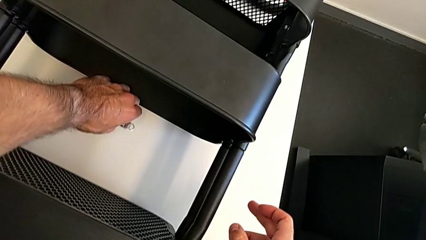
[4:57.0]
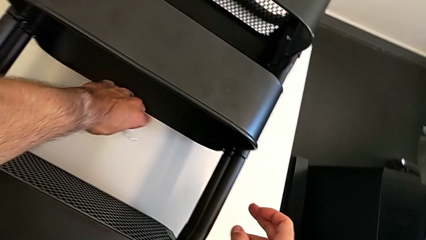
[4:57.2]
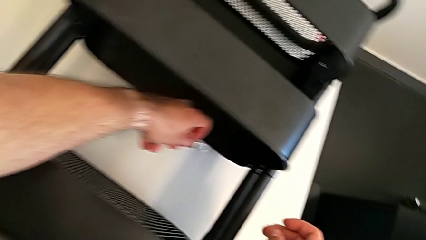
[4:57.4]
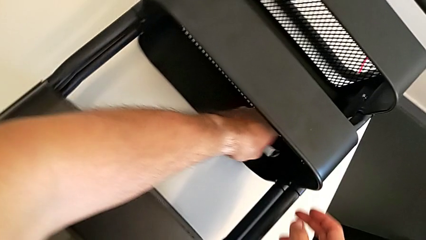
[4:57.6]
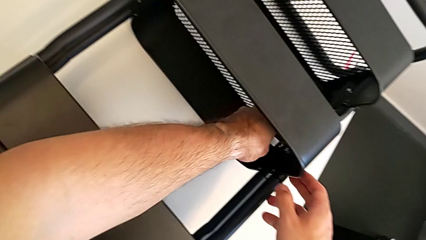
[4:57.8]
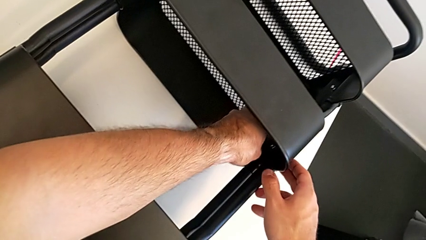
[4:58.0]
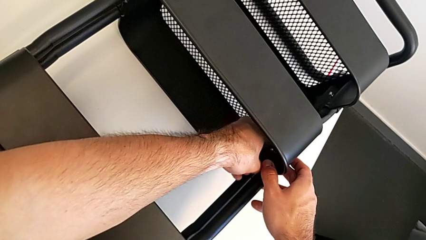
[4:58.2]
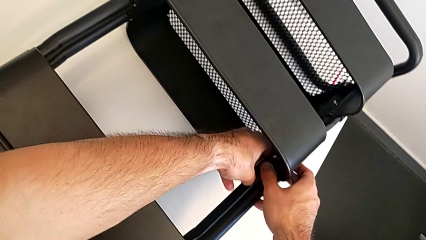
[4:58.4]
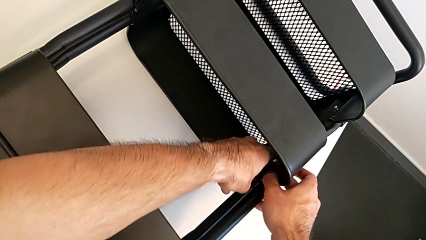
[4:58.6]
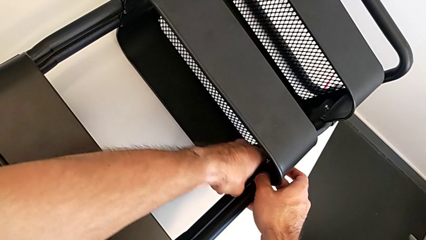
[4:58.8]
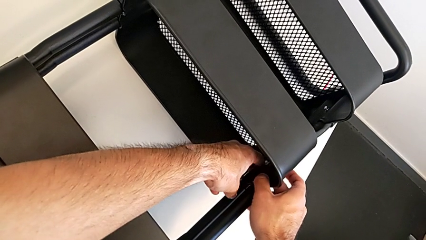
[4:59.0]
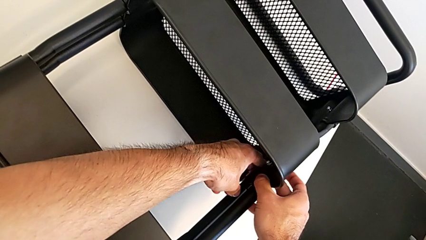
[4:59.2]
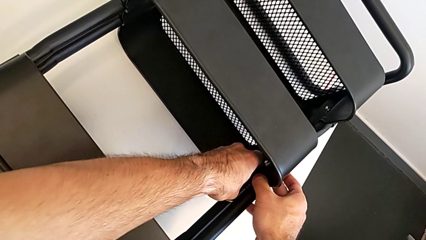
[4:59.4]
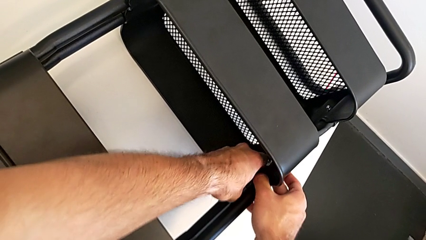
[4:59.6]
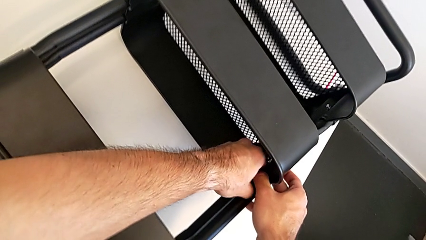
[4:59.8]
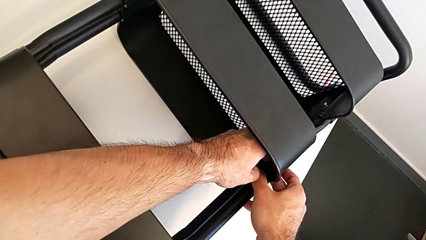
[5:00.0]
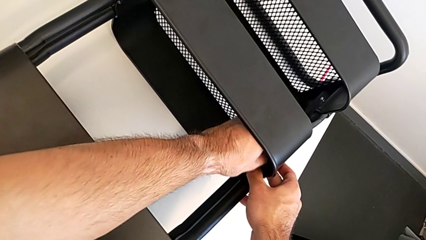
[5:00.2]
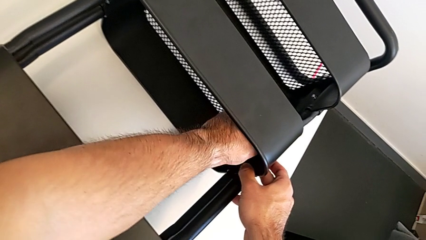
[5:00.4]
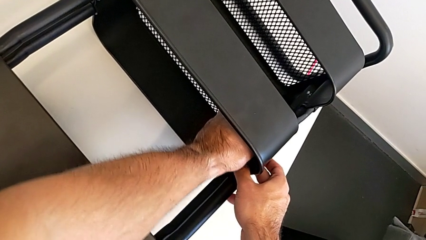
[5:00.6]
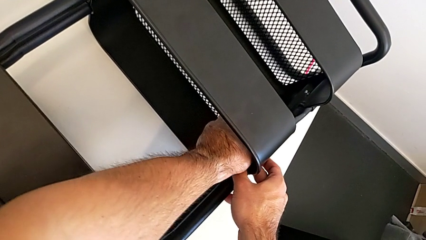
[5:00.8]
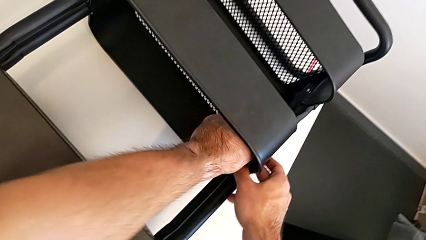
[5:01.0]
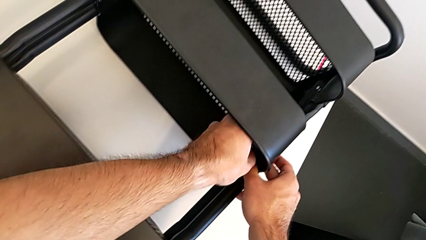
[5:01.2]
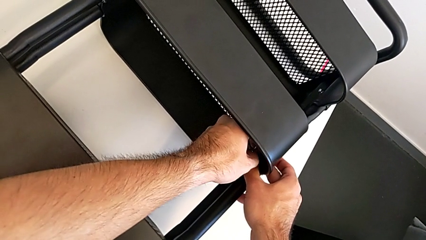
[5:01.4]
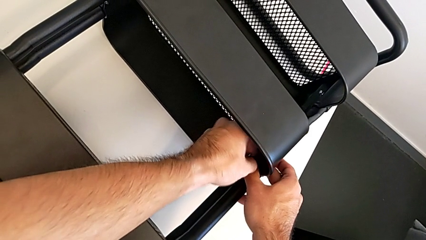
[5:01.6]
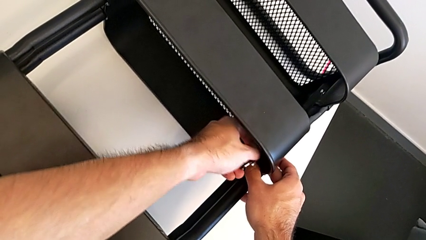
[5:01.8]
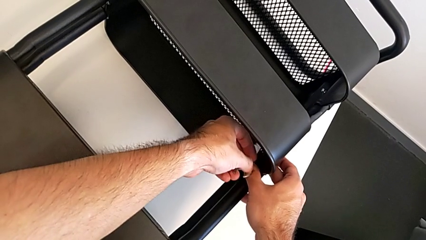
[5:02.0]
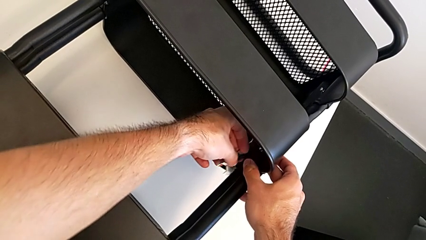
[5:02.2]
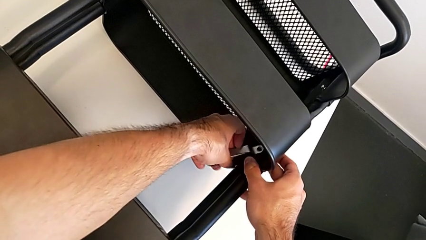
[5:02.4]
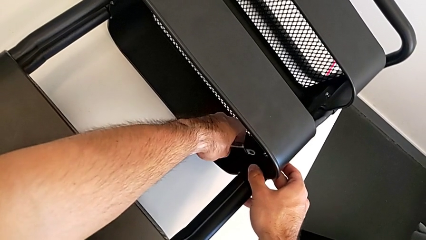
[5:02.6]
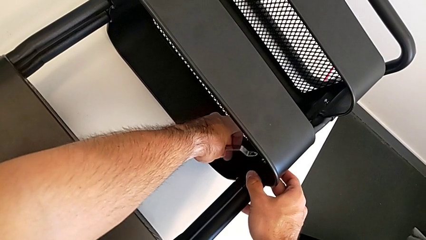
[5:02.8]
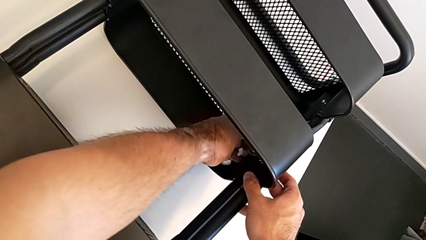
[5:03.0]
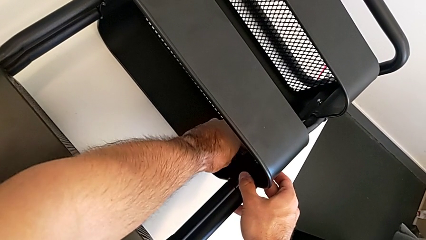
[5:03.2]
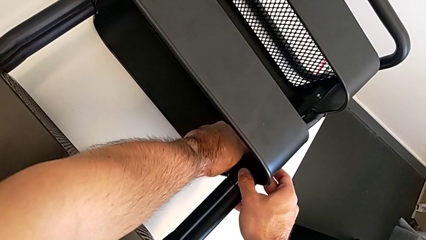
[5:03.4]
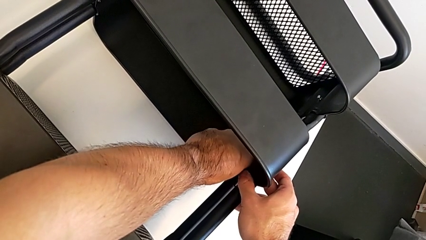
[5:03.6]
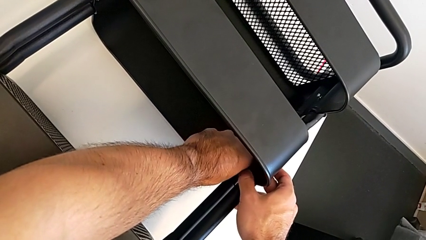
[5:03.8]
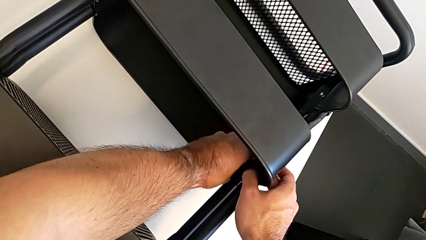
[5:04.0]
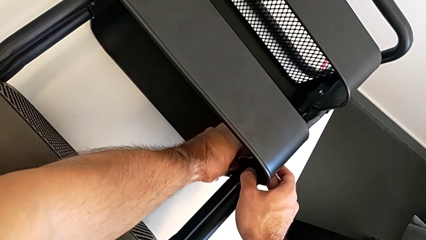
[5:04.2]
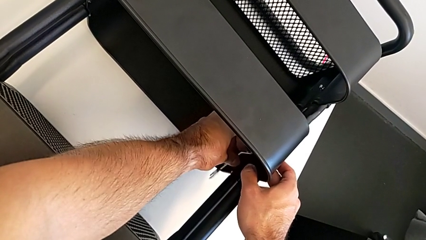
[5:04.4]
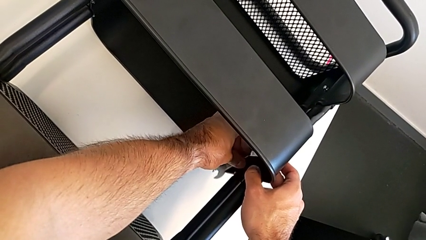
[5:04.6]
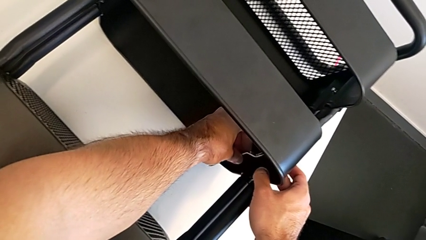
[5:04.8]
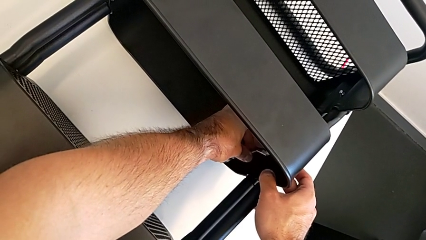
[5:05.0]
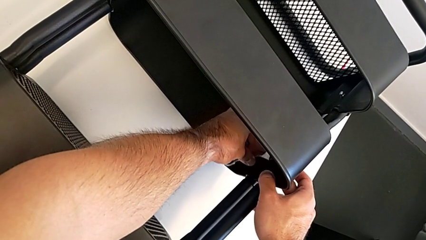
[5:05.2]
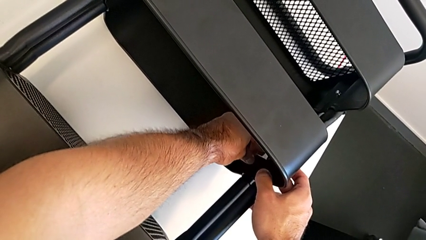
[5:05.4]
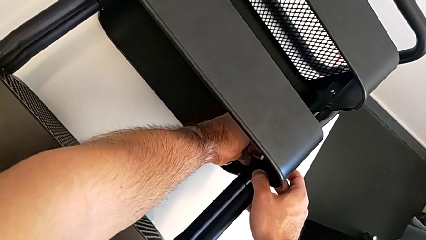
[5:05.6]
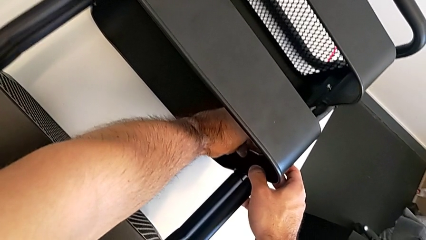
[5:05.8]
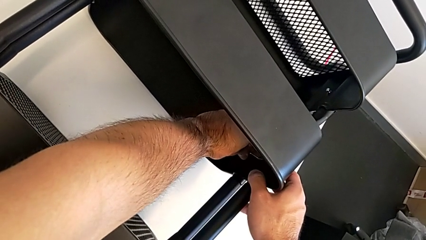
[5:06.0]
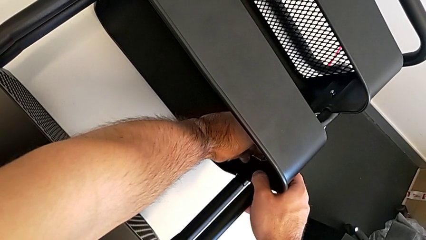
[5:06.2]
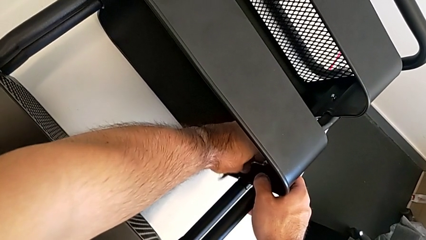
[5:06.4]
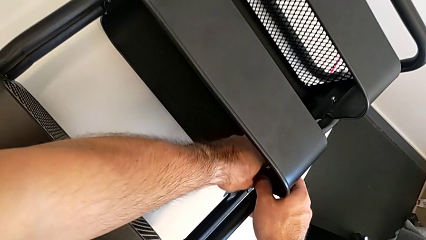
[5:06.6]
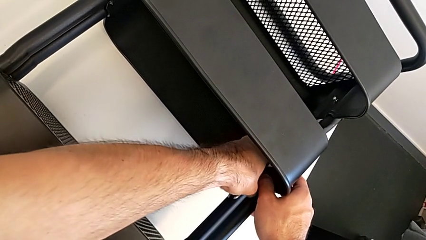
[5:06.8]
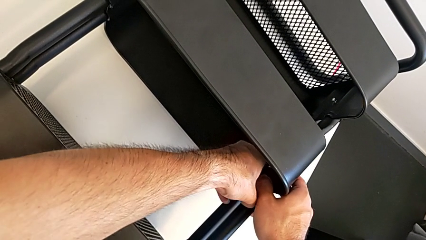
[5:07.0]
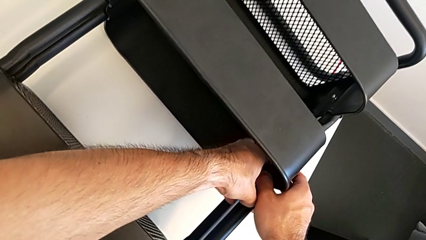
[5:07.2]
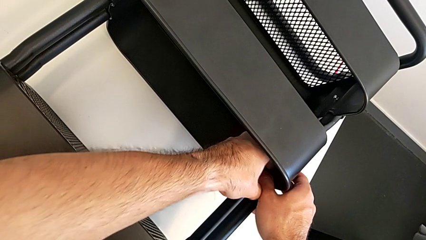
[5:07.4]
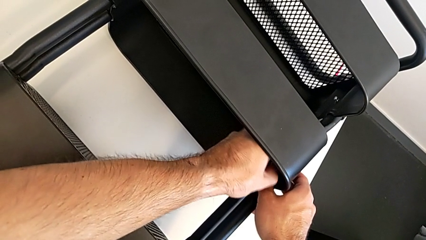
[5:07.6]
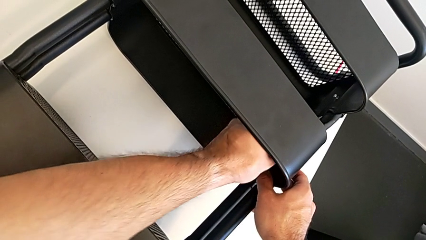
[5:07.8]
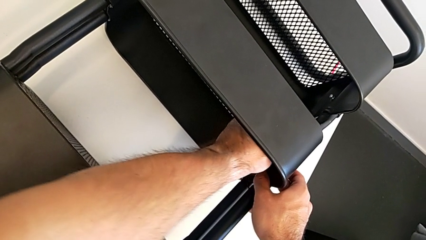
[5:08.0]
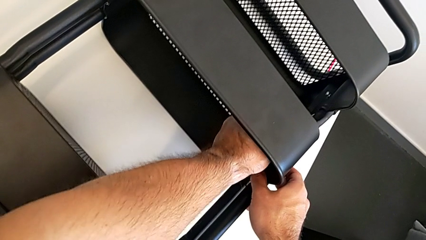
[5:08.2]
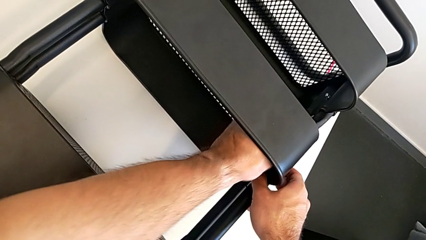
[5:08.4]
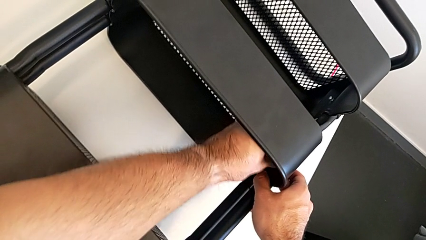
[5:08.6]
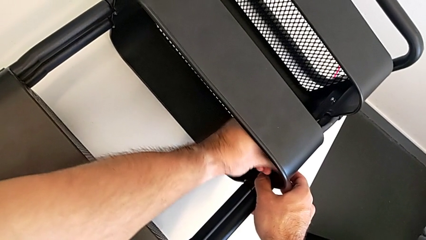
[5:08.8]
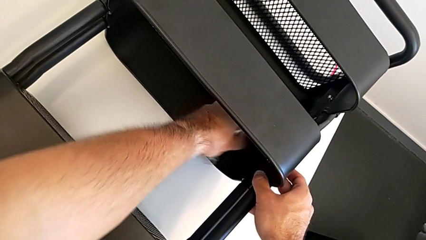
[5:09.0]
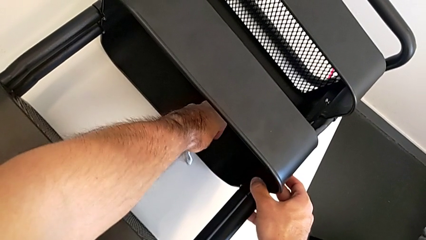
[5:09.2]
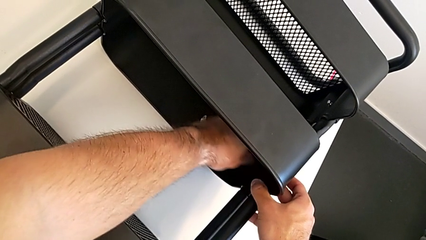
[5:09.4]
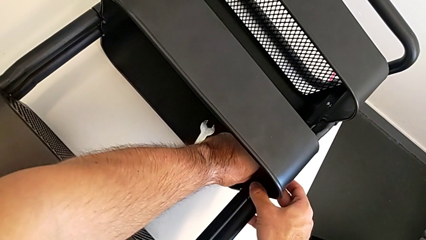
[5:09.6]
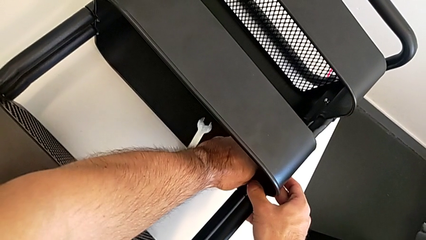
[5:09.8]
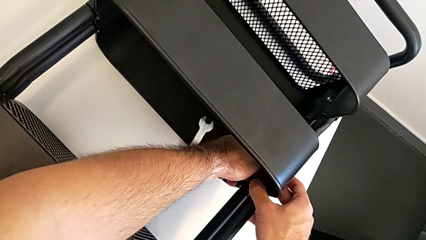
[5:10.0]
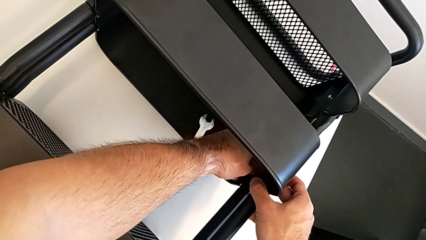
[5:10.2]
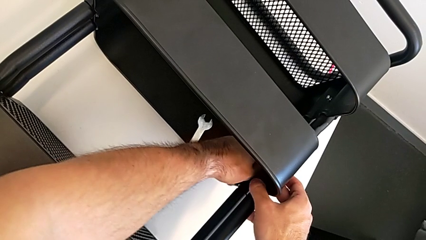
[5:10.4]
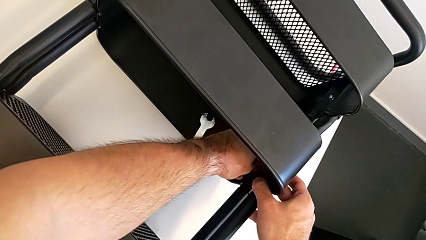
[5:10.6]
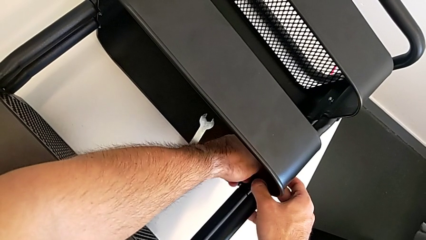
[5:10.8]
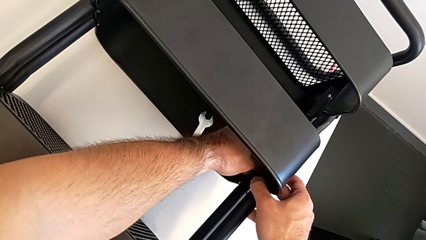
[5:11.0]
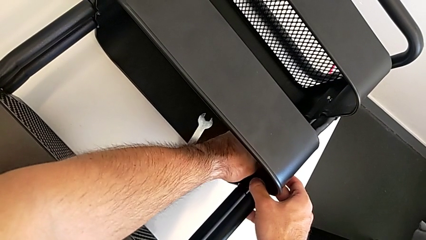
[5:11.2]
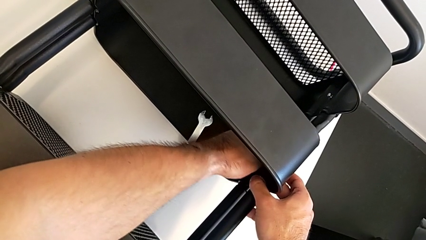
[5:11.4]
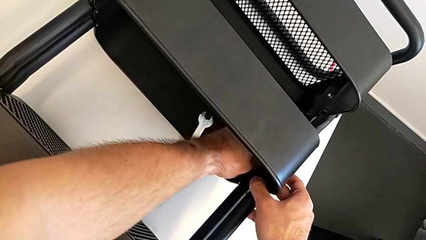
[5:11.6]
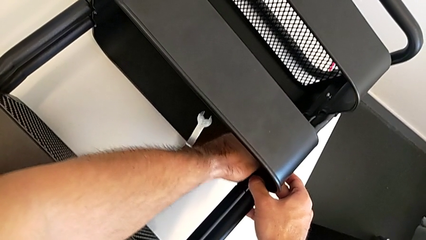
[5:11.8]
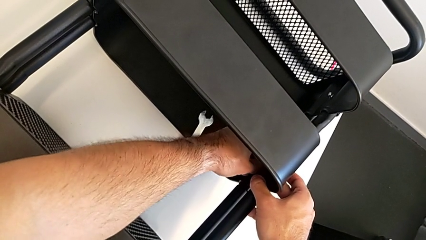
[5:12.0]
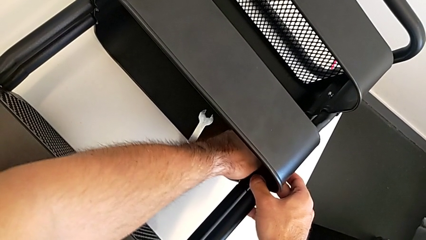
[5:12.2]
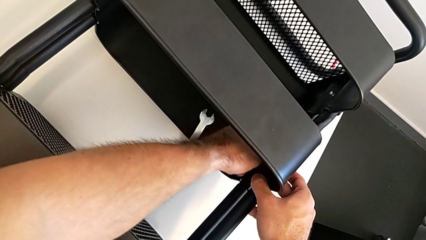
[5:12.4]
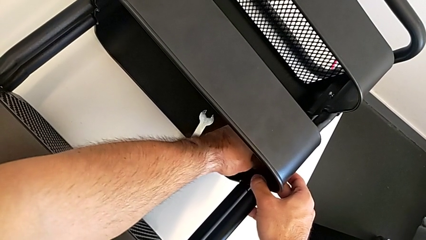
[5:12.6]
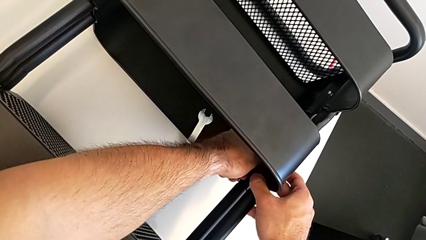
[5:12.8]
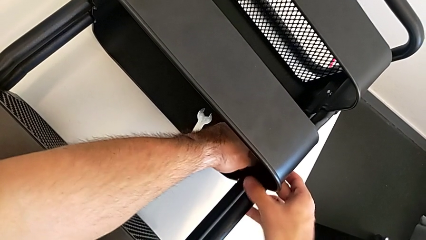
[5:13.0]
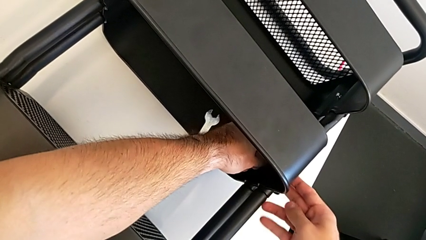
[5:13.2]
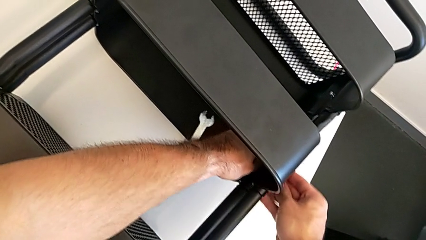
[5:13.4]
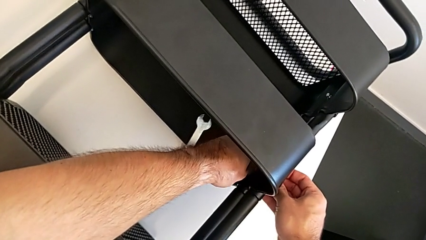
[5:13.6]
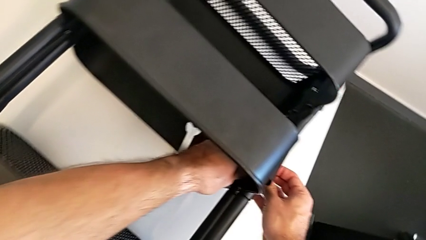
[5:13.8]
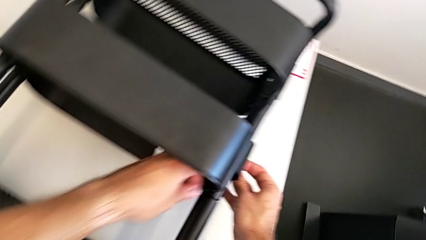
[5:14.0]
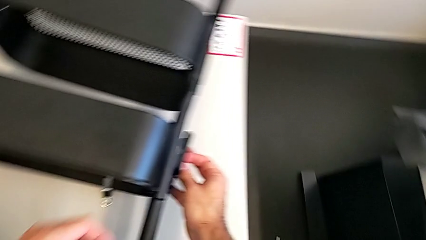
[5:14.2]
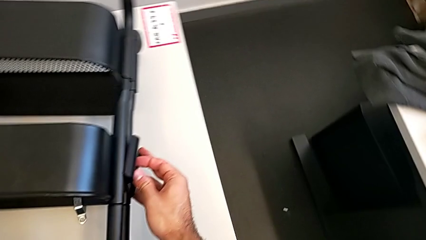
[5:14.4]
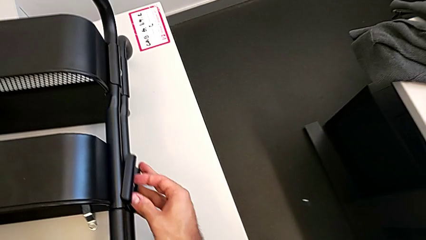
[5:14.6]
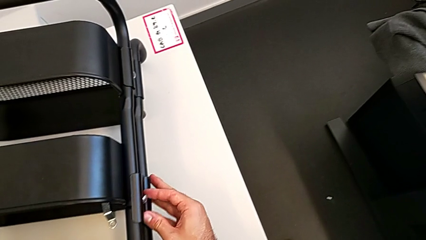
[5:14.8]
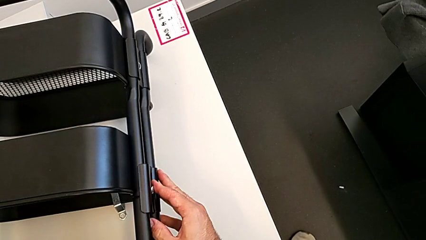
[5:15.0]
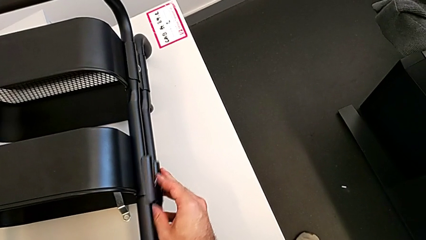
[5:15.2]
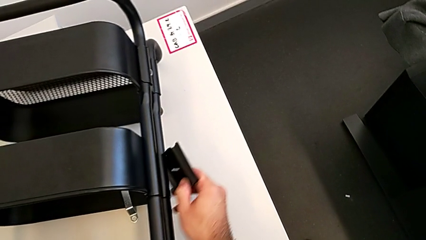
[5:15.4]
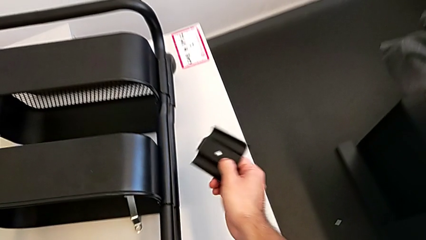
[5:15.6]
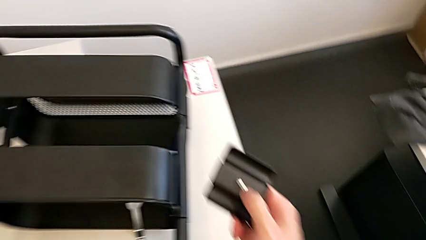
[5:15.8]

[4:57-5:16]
The camera wearer is unscrewing the right hexagon cap nut of the middle tray. They grab the hexagonal wrench, unscrew the right hexagon cap nut, drop the hexagonal wrench, unscrew the right hexagon cap nut and disassemble it.
